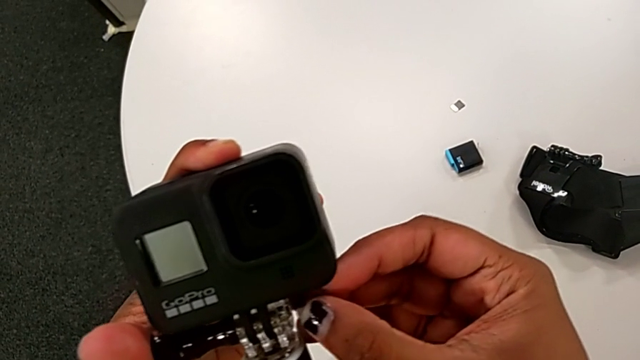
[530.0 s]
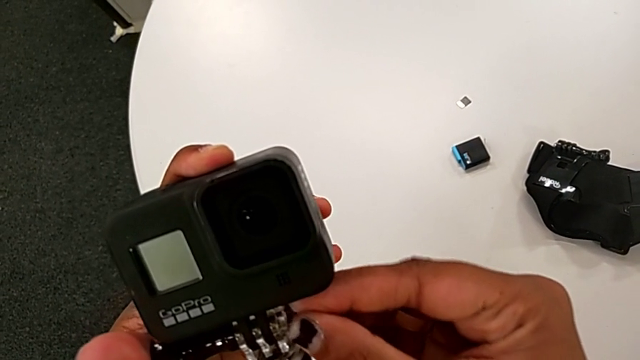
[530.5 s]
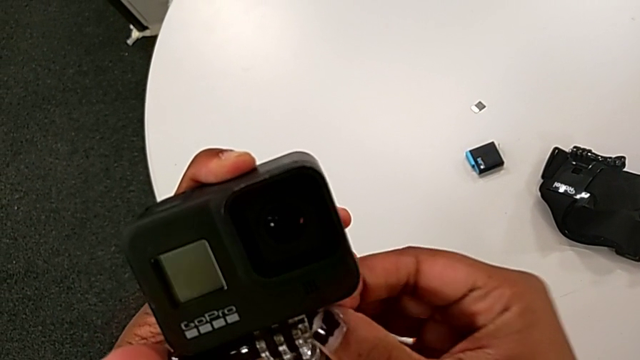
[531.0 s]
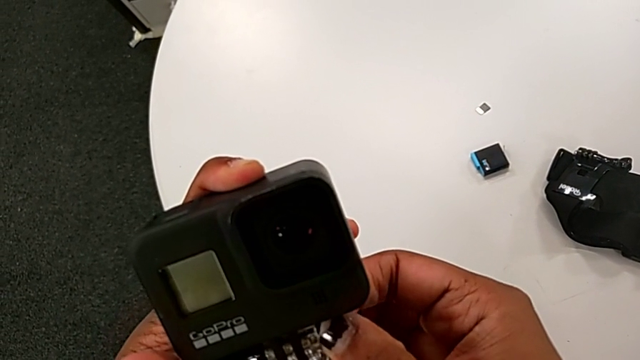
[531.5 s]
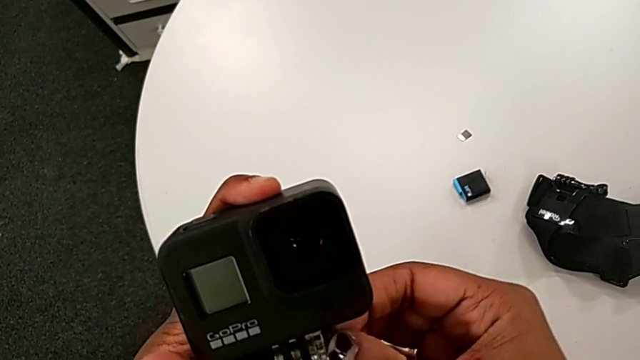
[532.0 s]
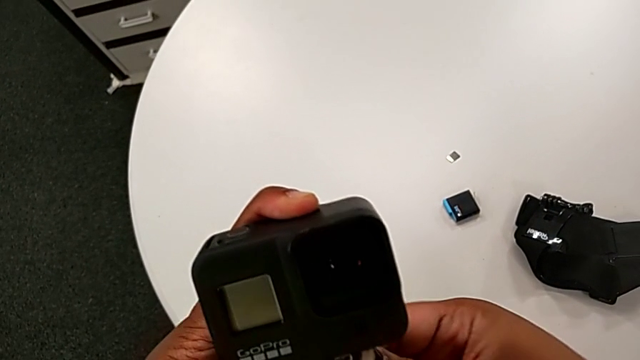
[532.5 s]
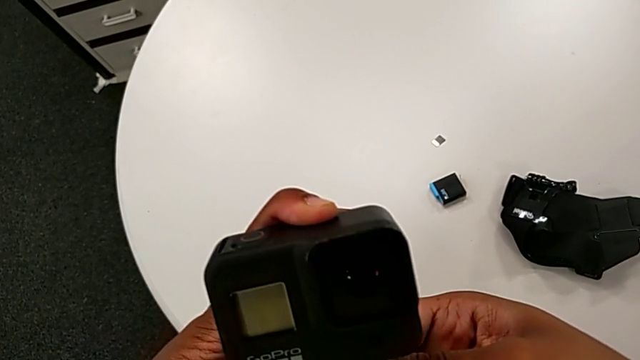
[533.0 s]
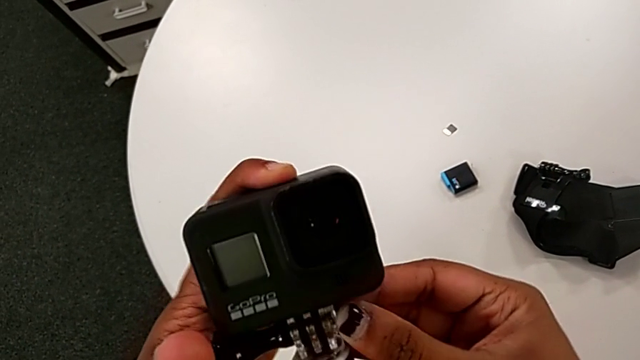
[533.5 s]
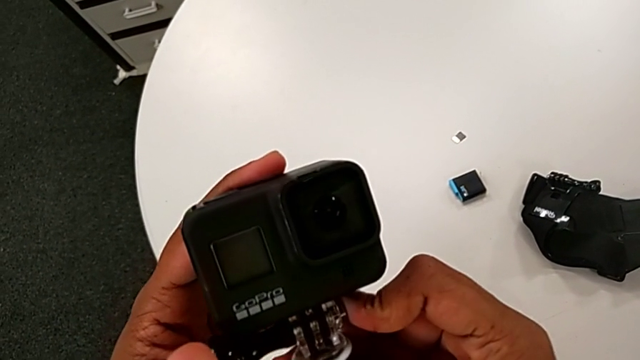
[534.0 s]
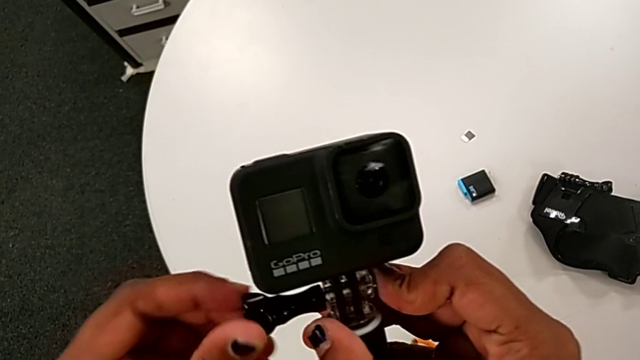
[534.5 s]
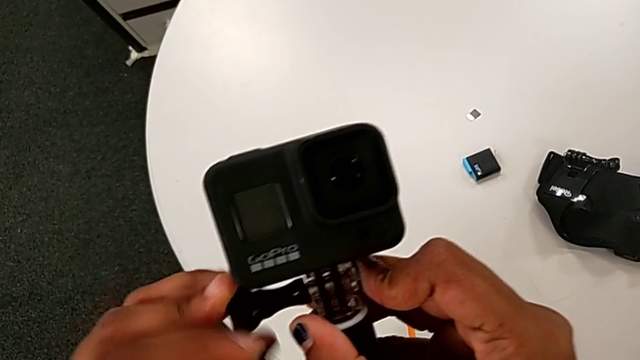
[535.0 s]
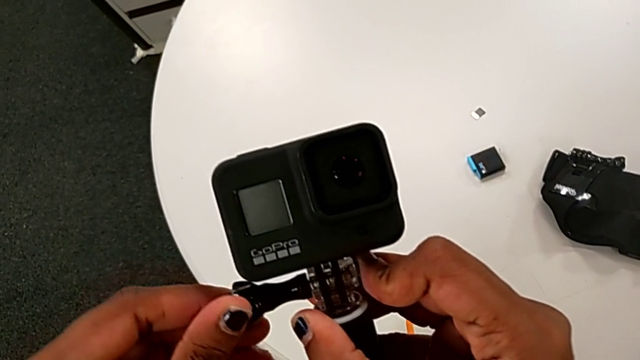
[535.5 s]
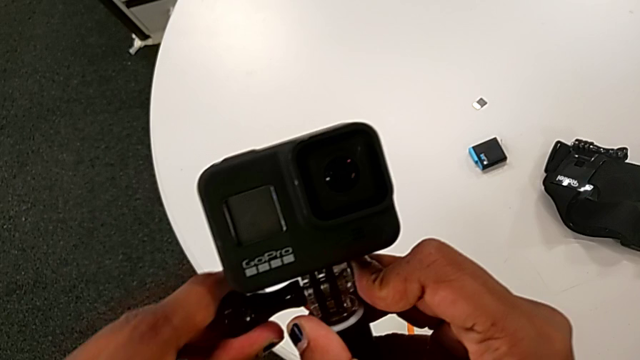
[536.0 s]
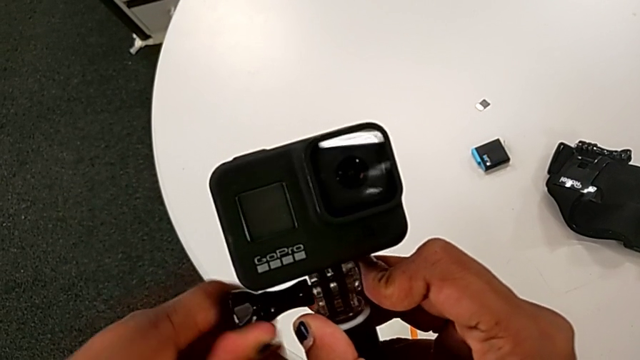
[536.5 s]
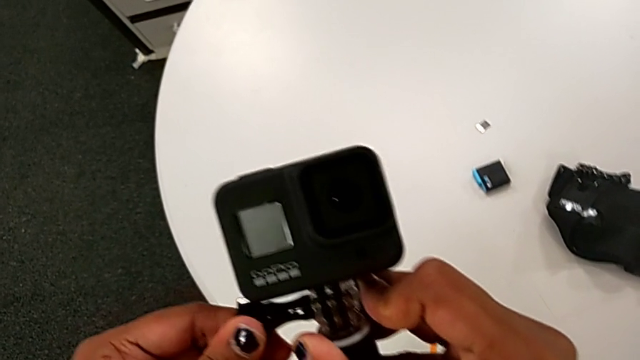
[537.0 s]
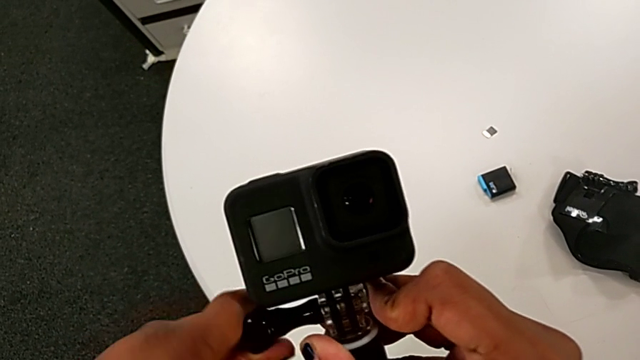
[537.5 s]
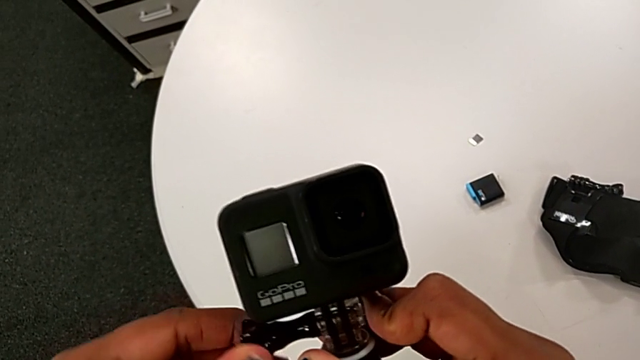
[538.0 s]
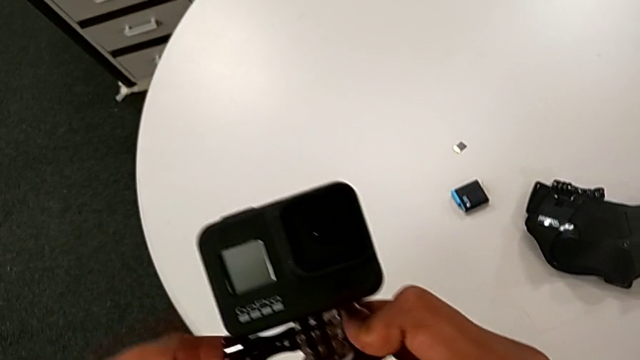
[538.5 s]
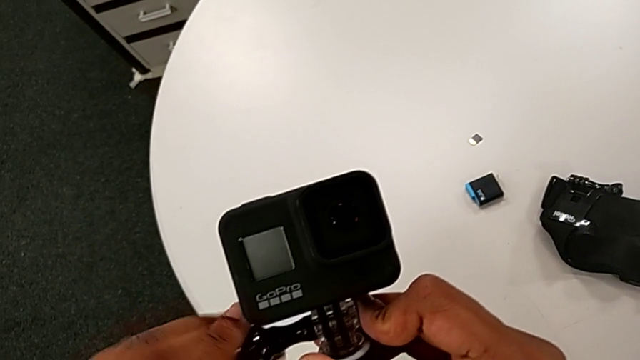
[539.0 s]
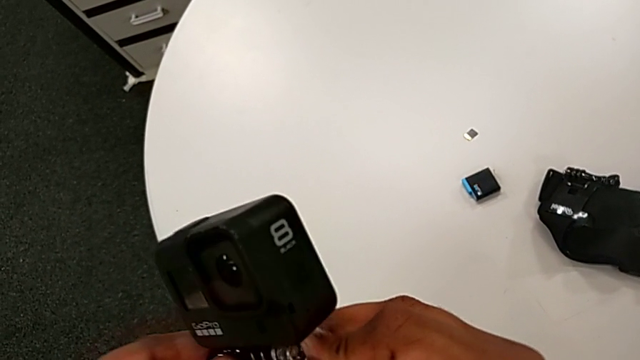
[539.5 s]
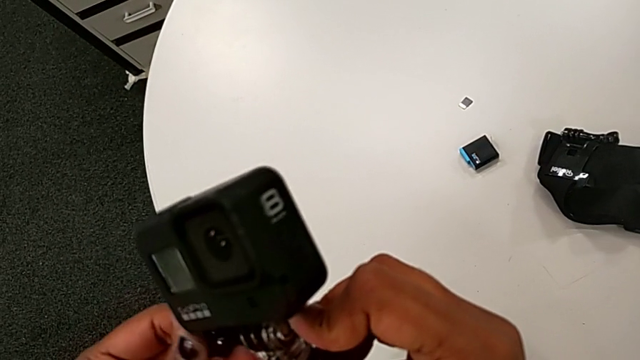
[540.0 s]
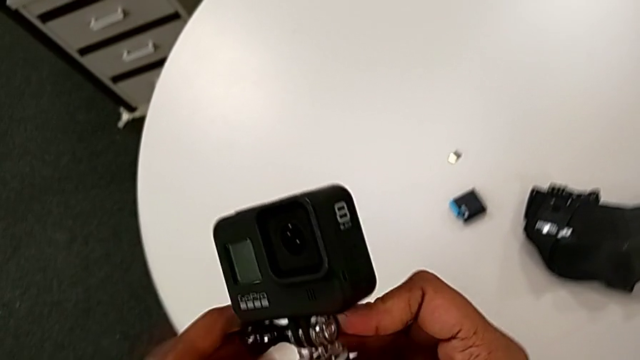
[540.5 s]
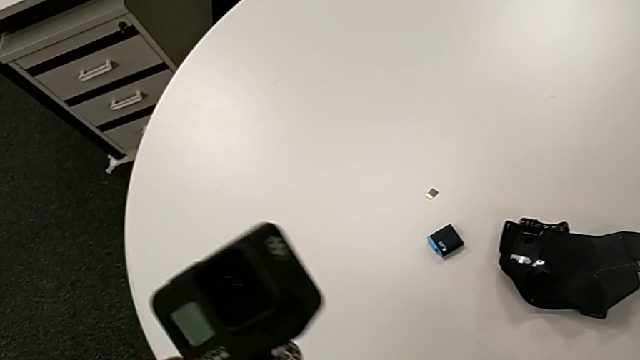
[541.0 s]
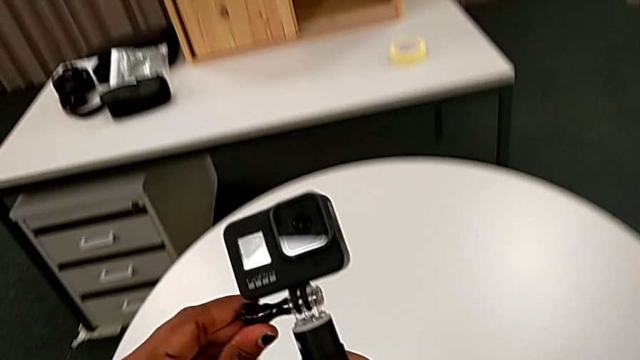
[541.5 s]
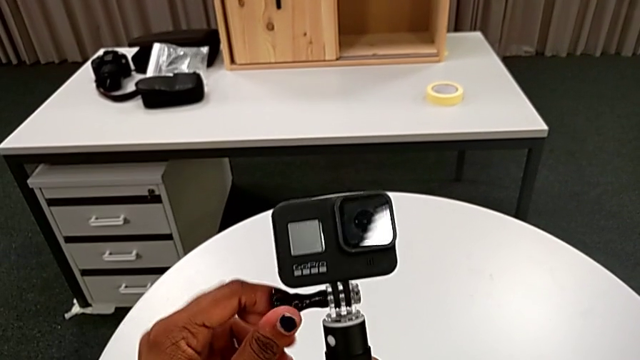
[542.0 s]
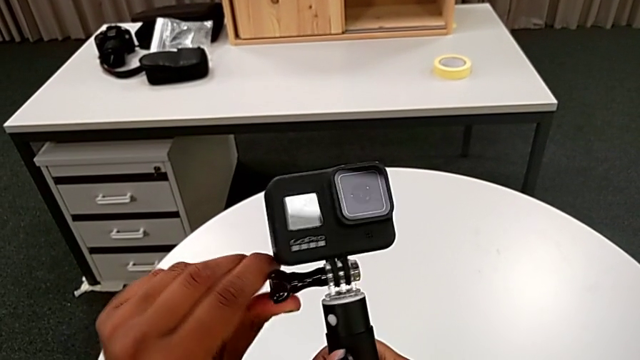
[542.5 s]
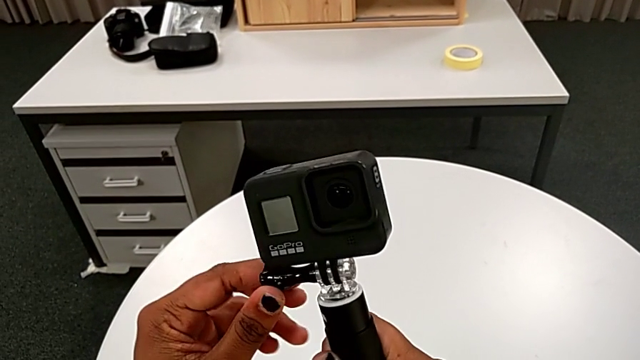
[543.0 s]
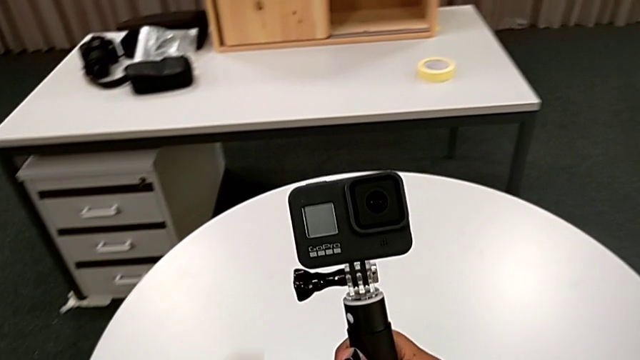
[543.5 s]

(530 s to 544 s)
The camera wearer is tightening the black handheld grip. They screw the hex nut and screw the handheld grip.

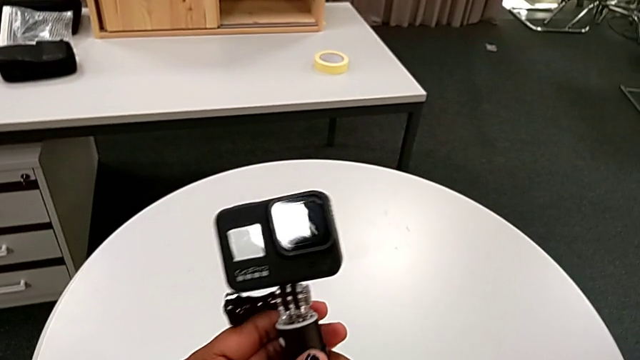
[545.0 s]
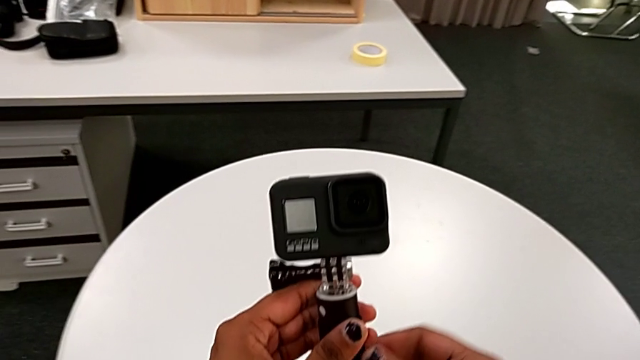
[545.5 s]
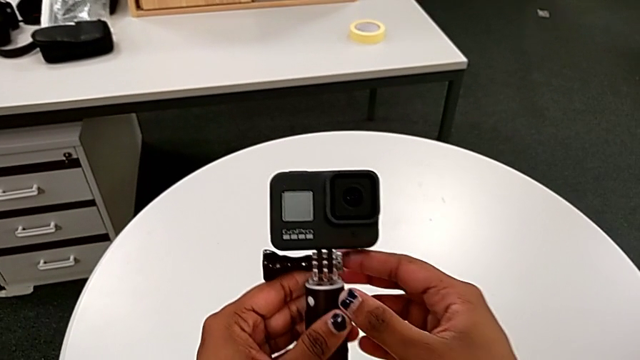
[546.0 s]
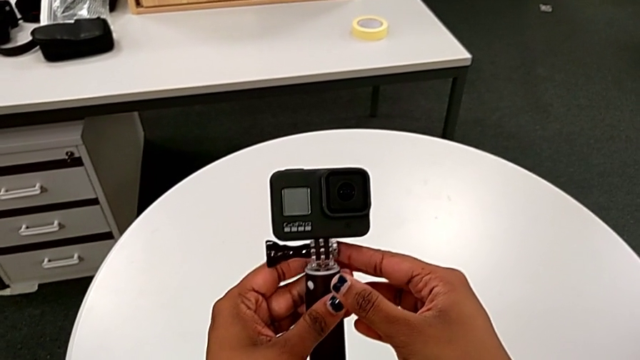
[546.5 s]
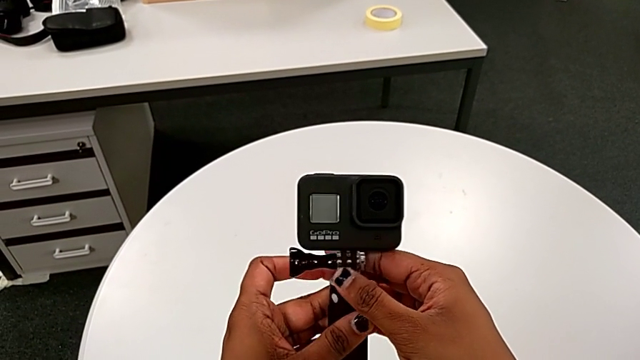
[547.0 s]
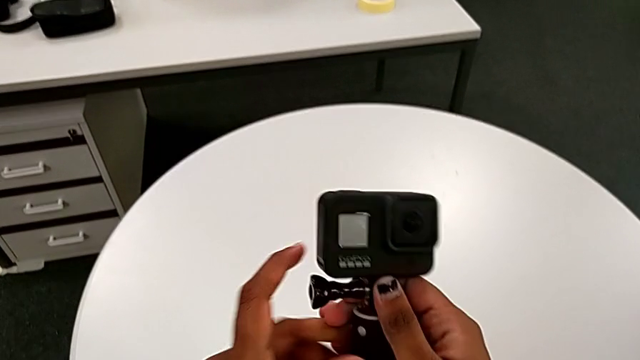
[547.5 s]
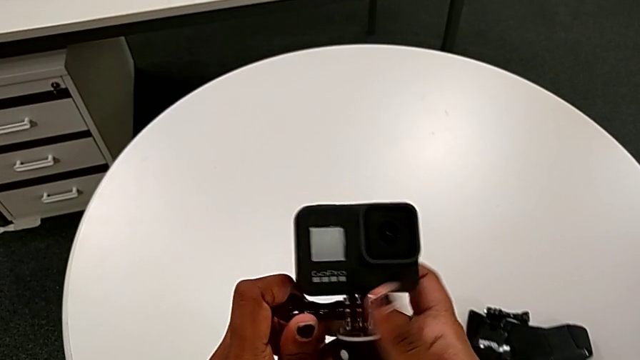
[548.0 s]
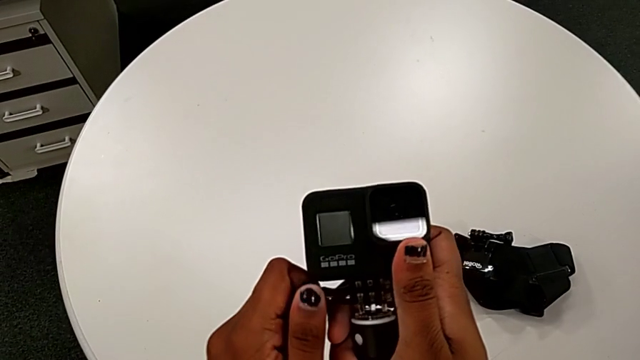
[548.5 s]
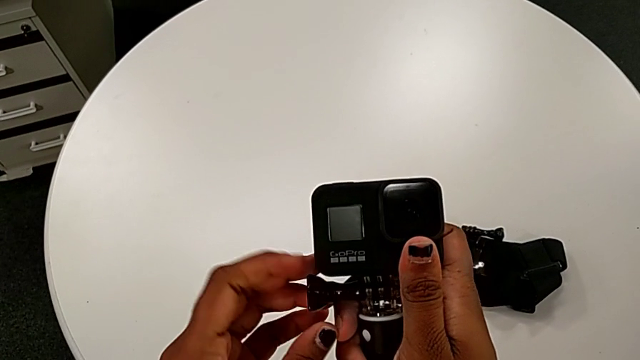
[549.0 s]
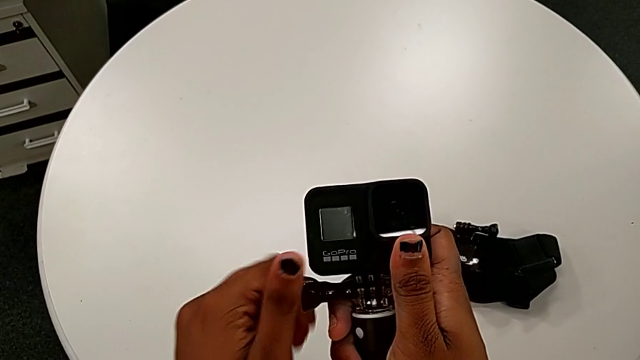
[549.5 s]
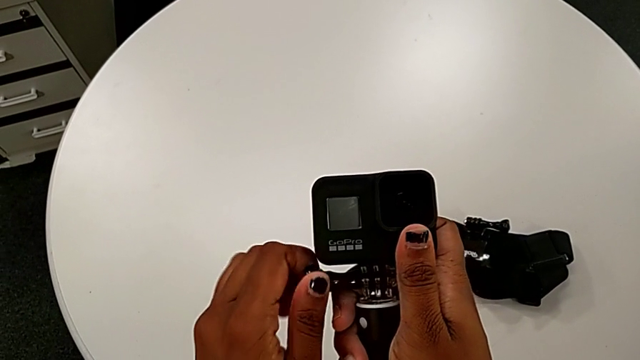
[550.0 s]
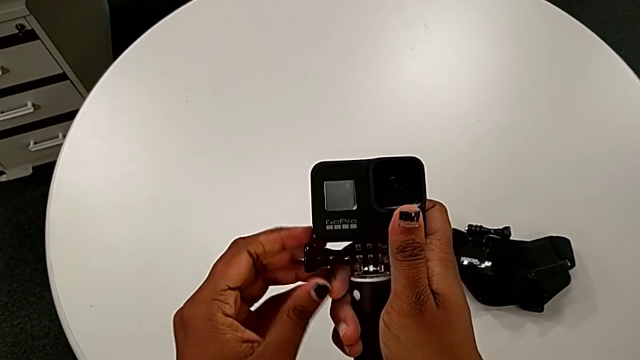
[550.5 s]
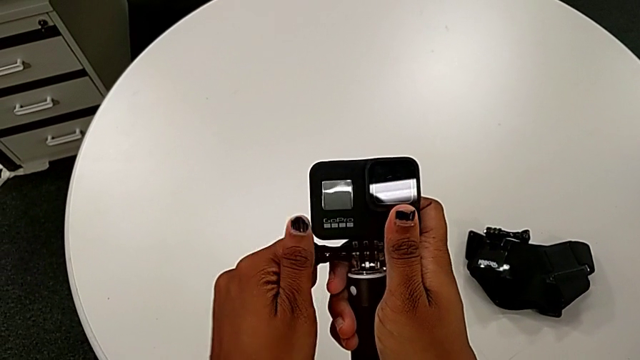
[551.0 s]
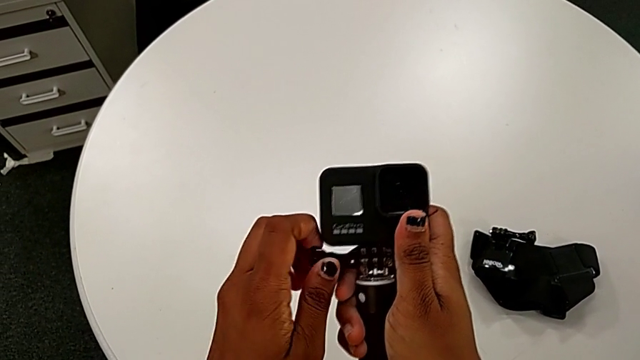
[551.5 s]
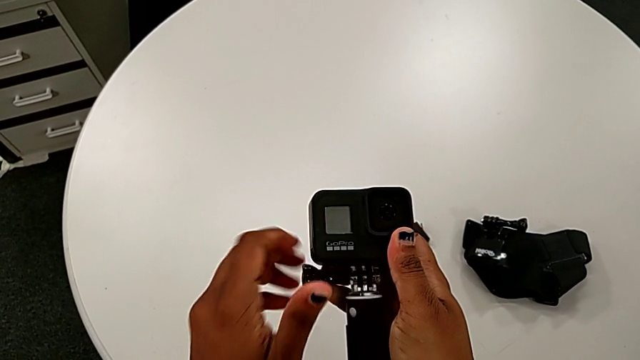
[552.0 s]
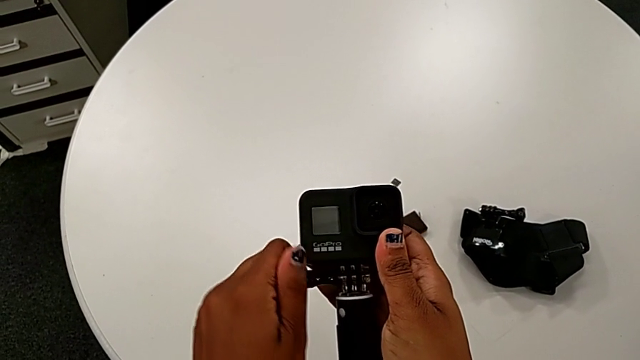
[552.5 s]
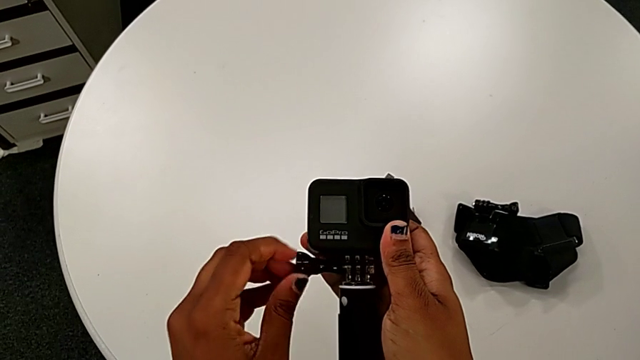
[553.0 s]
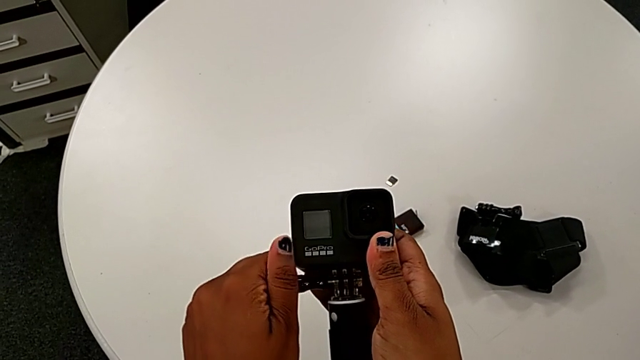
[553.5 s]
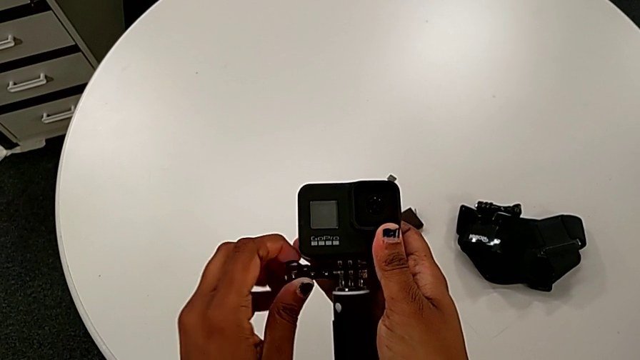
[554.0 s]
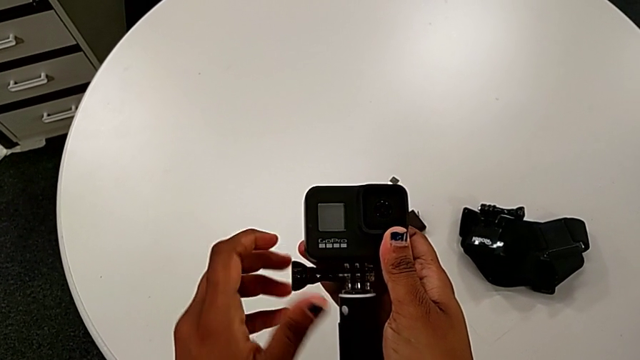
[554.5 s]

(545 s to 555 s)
The camera wearer is removing the handheld grip from the GoPro. They begin to unscrew the handheld grip.
